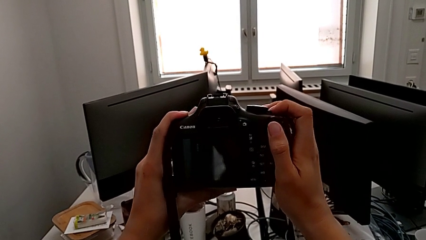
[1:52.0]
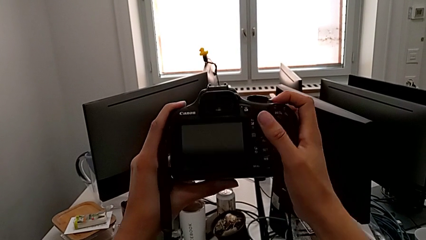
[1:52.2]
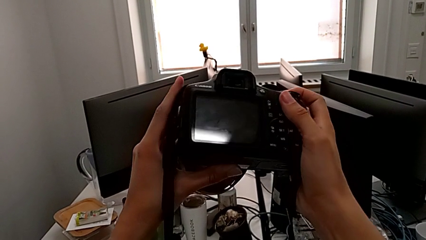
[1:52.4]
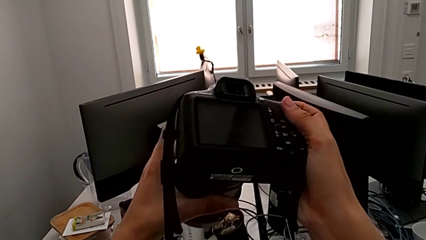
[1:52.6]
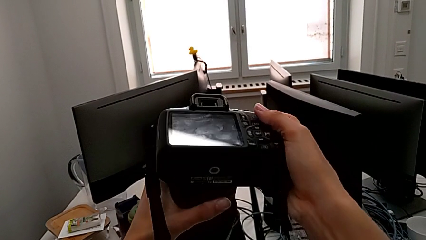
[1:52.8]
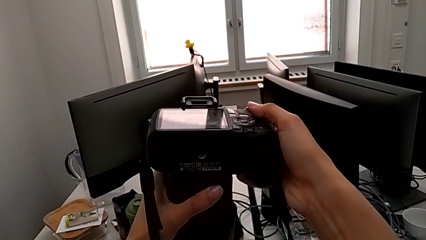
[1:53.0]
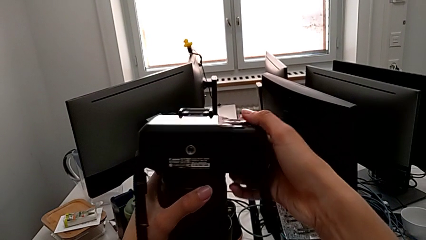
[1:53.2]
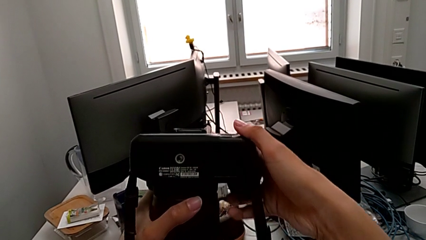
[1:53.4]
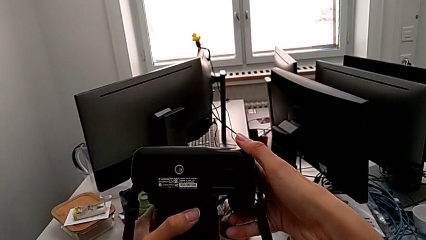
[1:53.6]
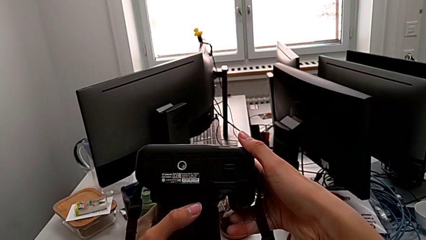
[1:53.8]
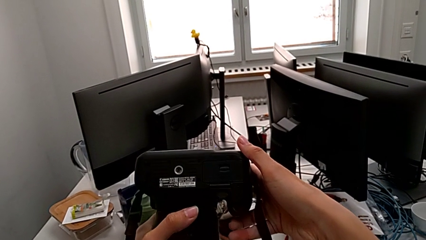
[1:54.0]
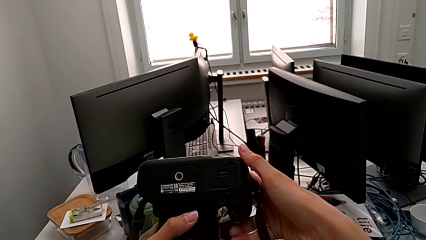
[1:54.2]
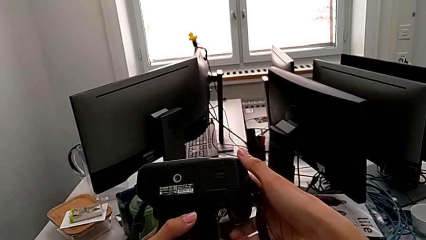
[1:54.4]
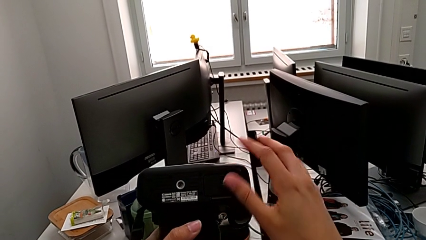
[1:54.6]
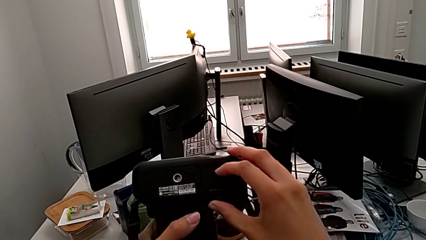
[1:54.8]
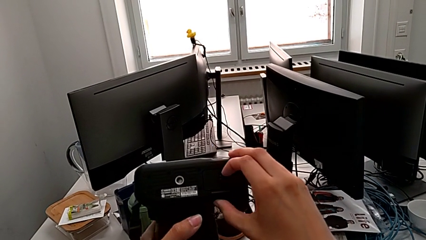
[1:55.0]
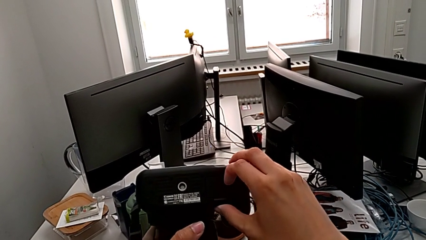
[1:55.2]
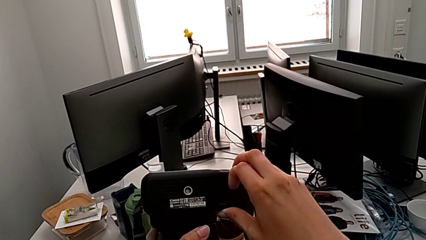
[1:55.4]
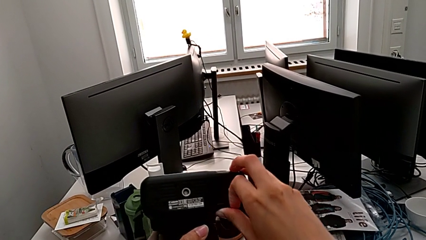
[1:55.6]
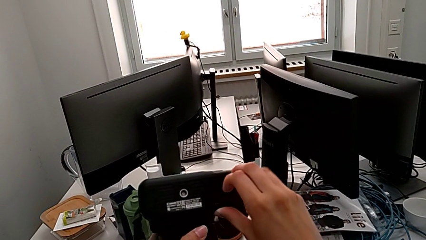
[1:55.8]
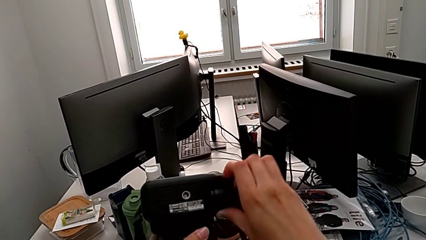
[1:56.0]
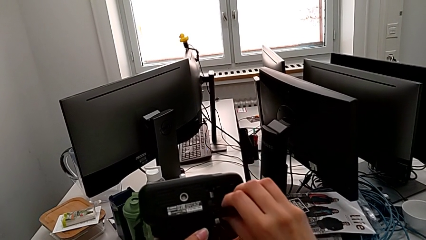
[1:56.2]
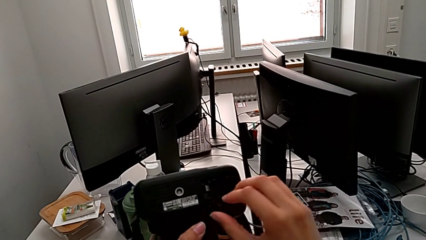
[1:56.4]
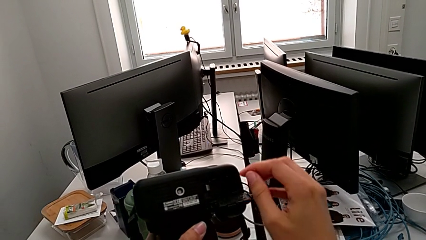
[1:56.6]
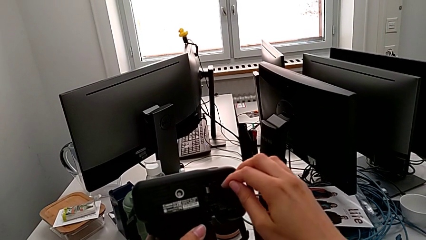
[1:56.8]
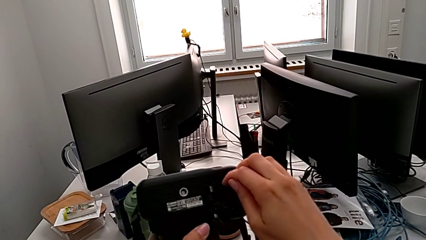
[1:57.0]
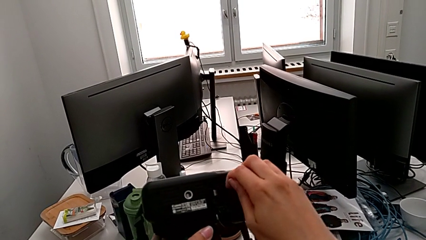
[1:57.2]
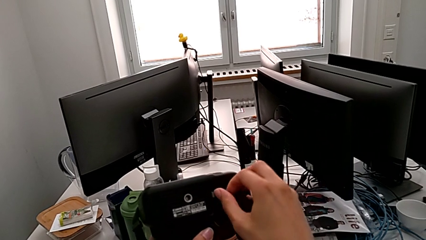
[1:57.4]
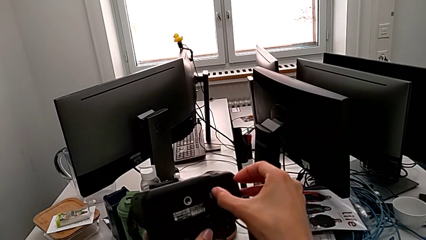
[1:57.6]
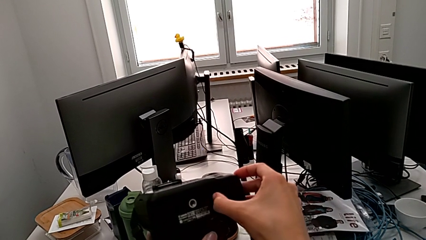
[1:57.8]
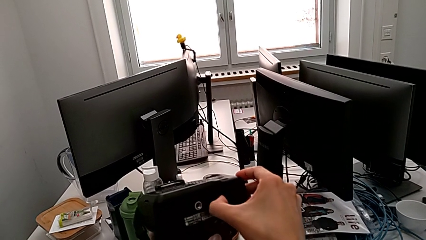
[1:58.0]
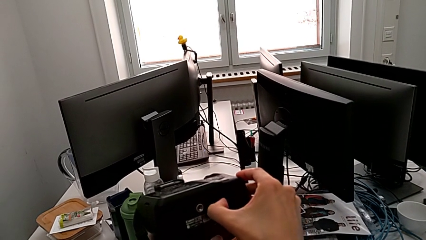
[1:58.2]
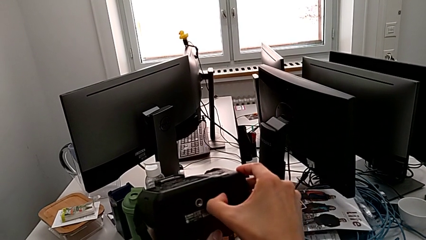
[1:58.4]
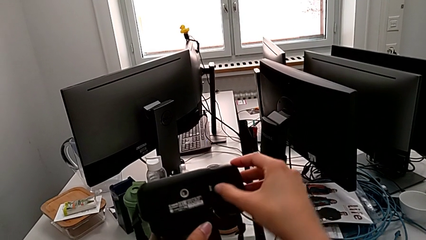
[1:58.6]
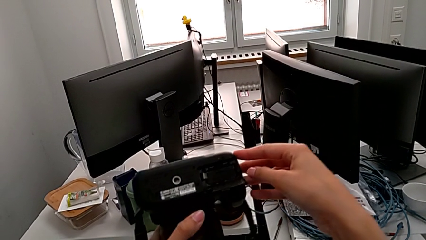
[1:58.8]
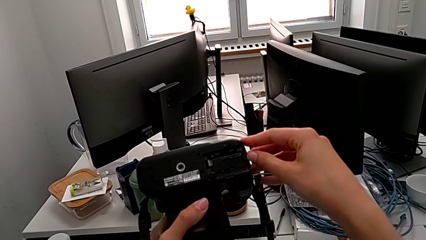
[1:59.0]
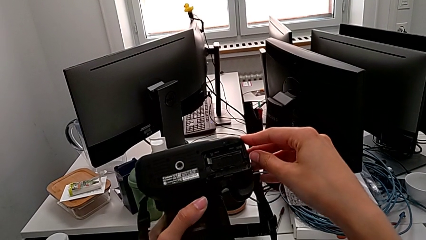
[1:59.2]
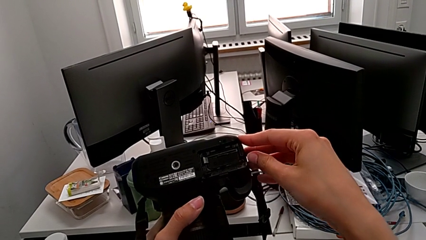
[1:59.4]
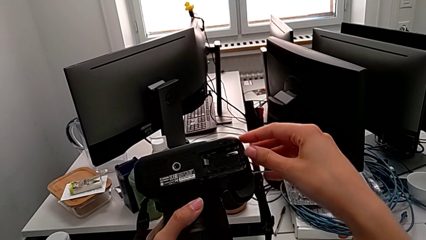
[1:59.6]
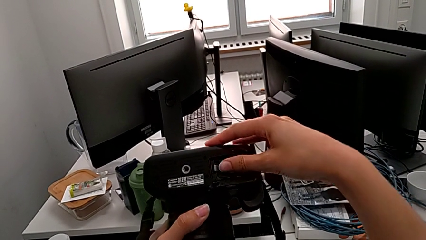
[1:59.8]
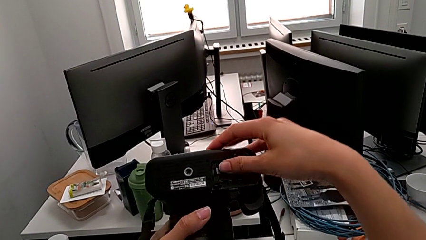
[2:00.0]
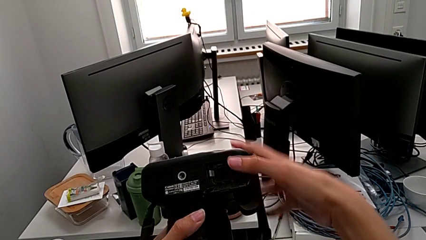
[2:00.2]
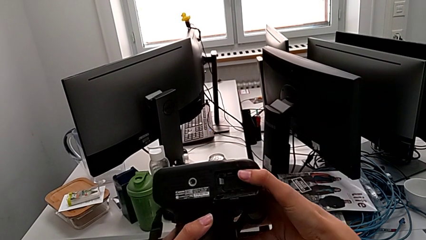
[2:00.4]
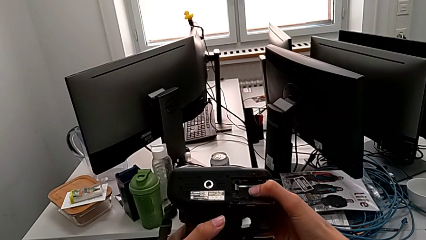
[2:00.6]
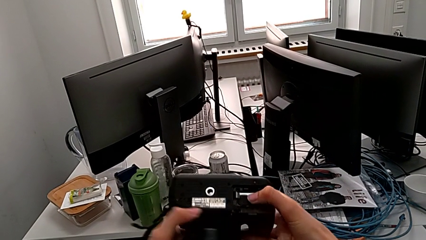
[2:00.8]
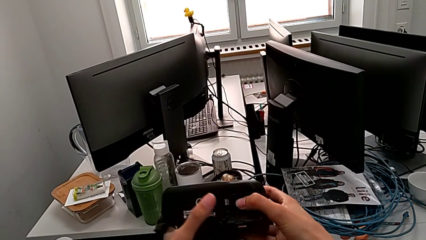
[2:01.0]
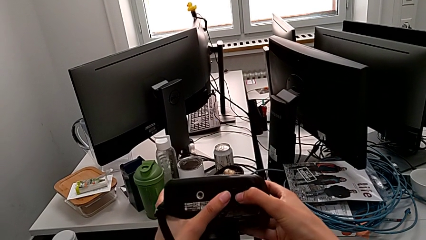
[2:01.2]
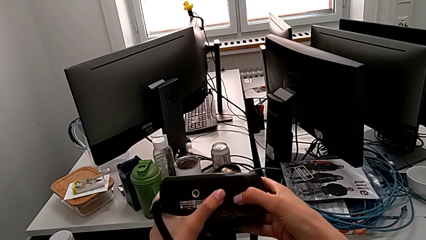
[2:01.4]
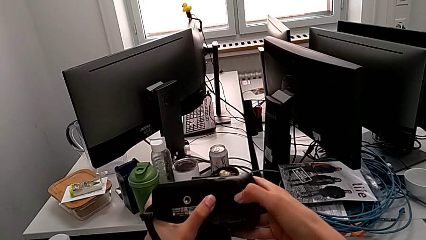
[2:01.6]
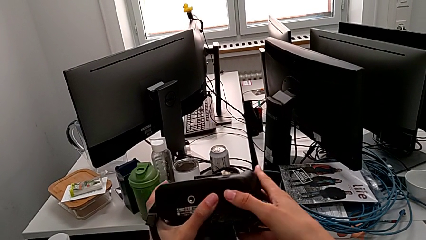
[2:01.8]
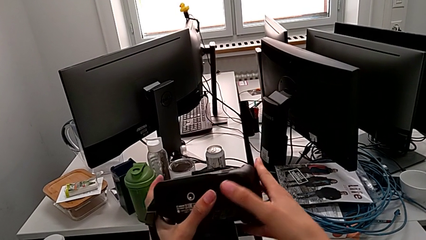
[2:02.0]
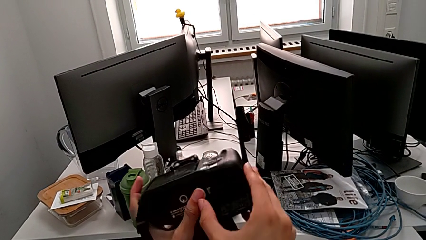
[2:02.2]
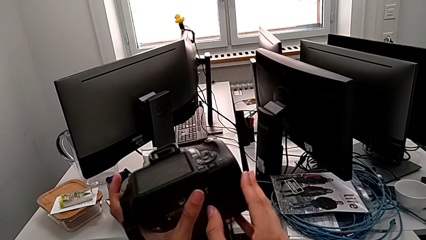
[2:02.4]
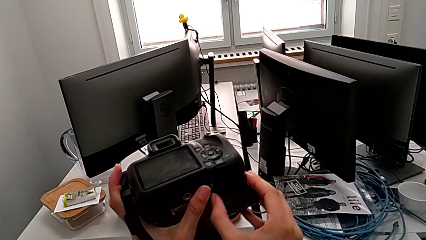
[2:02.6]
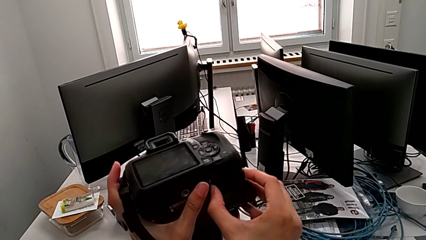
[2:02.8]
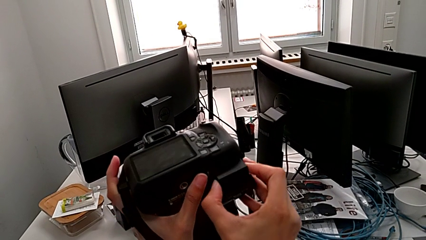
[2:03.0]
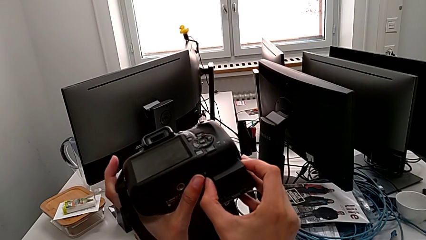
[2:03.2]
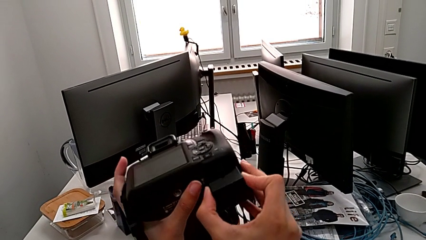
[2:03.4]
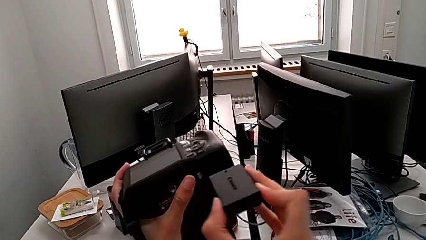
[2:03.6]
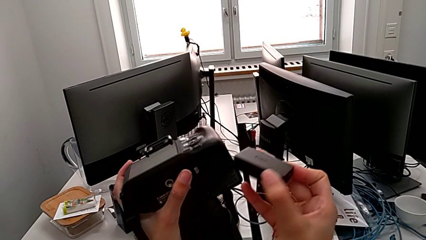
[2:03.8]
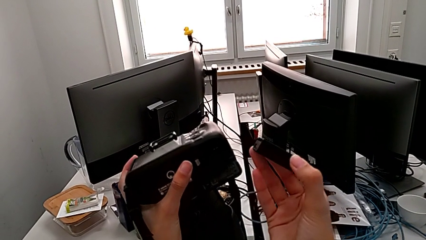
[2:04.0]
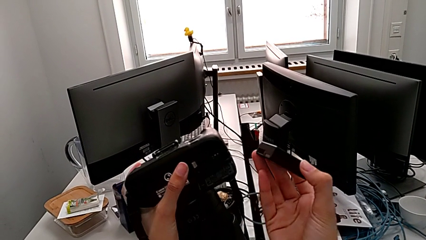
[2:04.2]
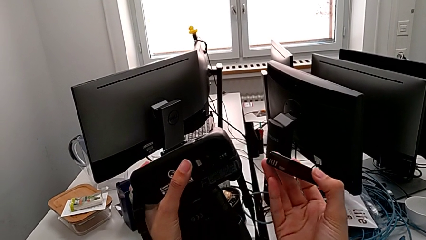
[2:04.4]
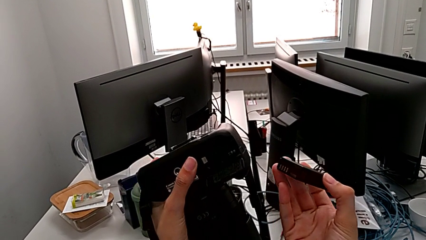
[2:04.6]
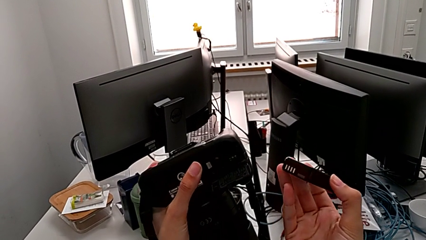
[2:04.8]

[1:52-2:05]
The camera wearer removes the battery of the DSLR. They rotate the DSLR, grab the battery door, open it, wrongly grab the battery, push the battery lock, grab the battery and withdraw it.

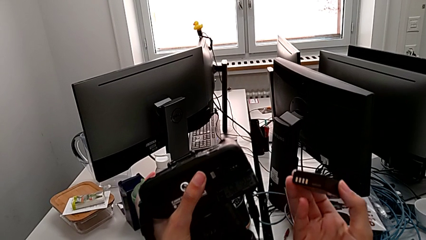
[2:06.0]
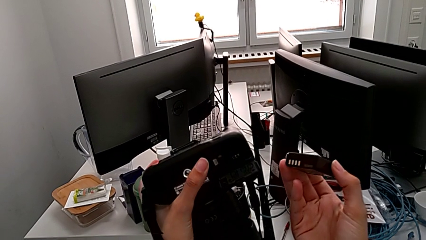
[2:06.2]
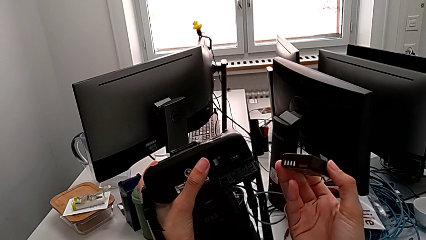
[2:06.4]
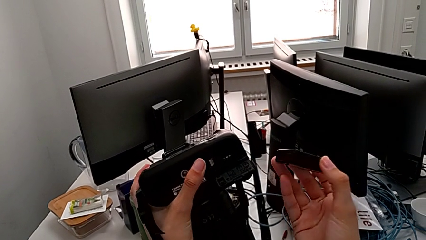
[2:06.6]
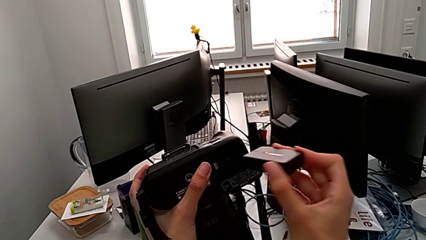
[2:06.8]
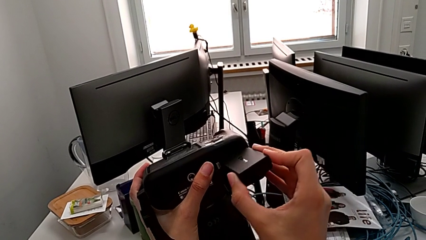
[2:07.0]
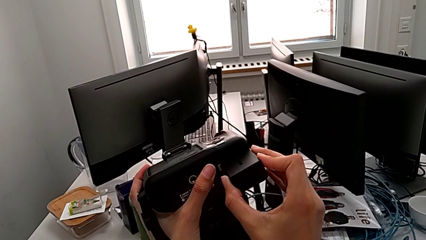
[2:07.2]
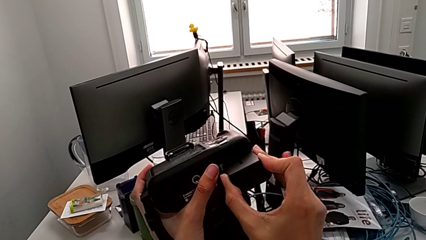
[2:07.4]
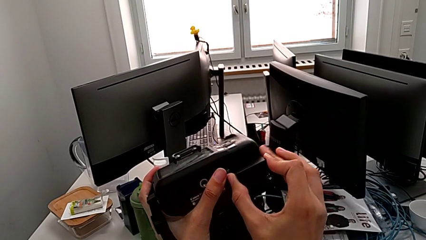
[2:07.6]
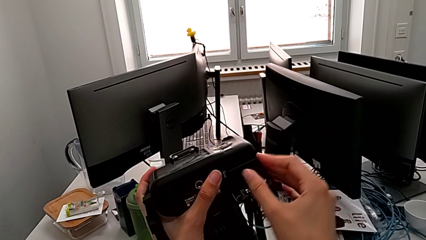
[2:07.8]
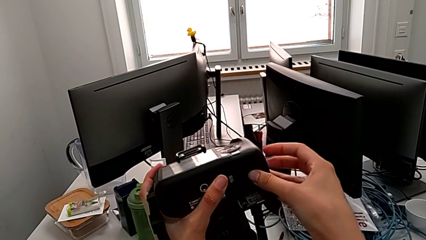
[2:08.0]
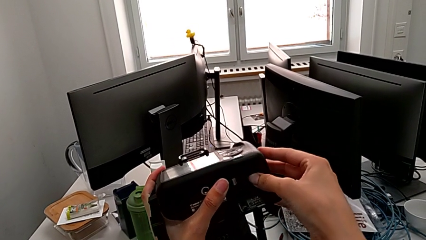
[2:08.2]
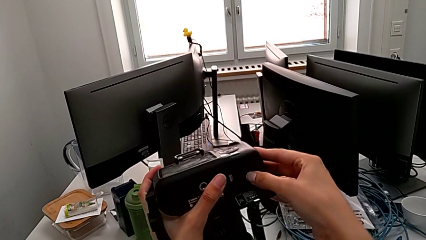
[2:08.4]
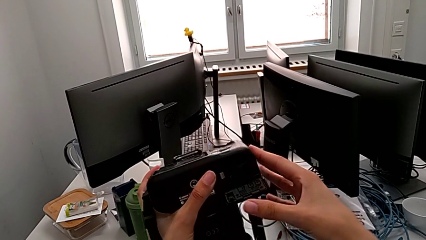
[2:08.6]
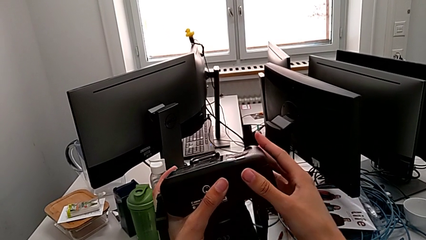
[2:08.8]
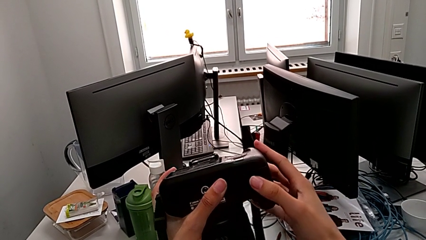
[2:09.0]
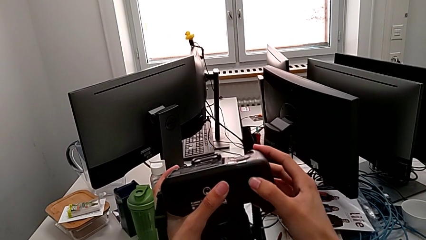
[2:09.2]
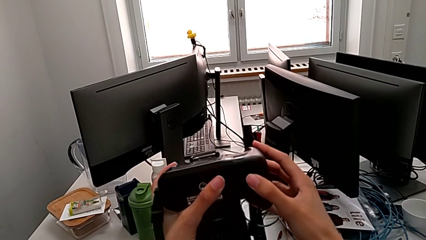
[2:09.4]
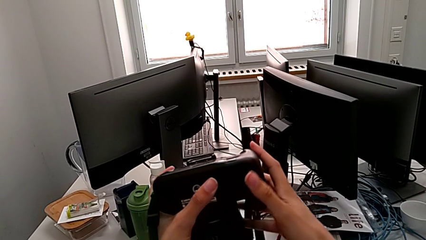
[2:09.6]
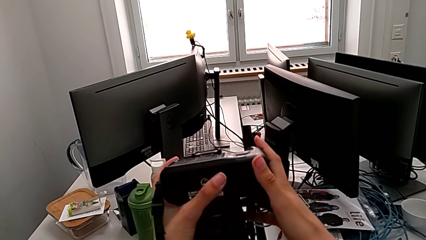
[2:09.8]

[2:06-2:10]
The camera wearer inserts the battery into the DSLR. They insert the battery, press it and close the battery door.
